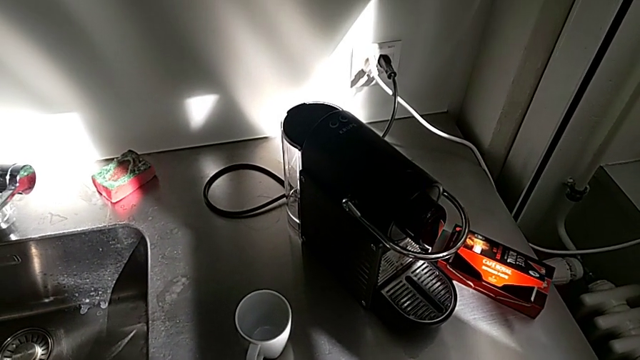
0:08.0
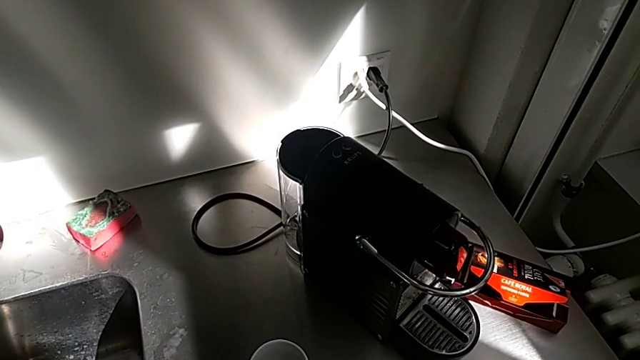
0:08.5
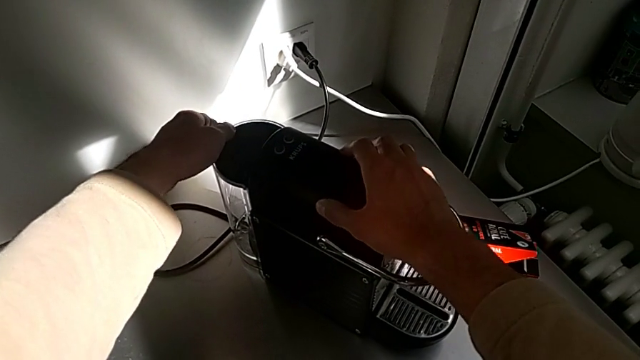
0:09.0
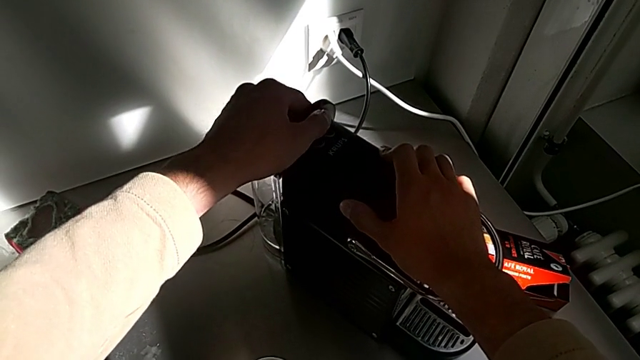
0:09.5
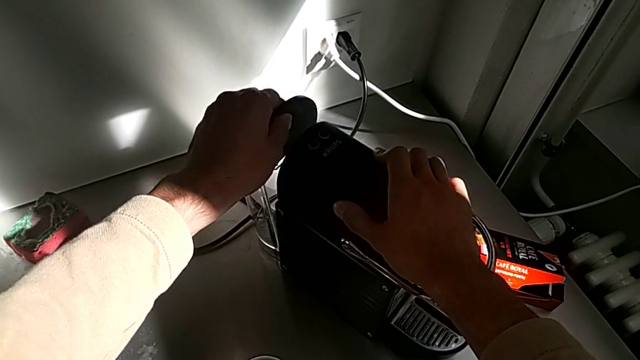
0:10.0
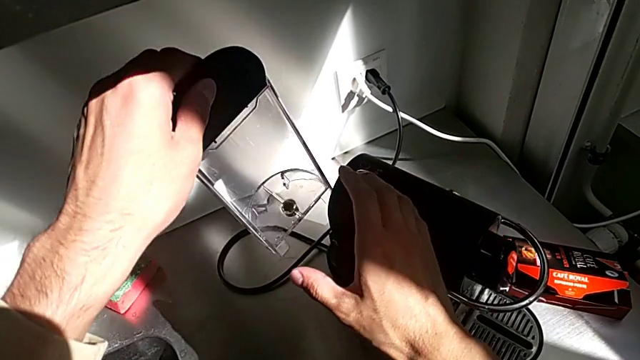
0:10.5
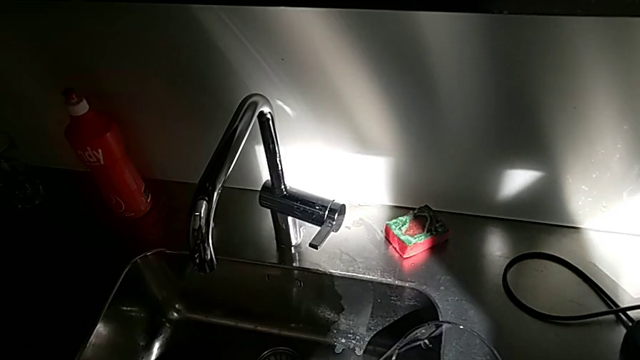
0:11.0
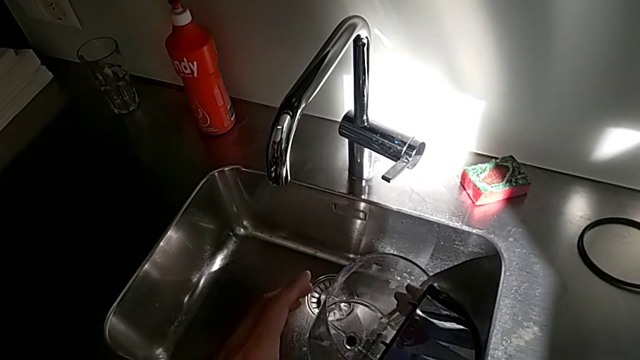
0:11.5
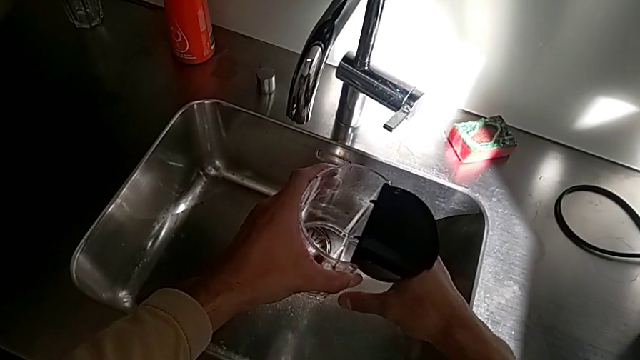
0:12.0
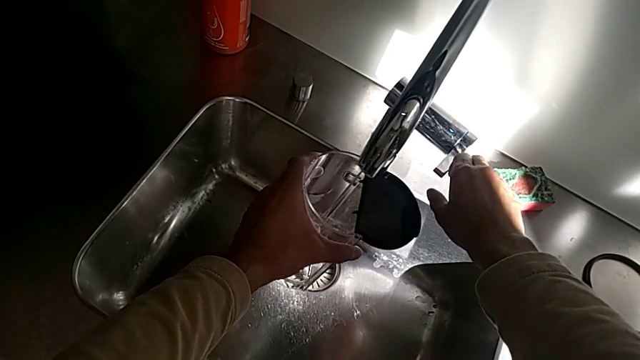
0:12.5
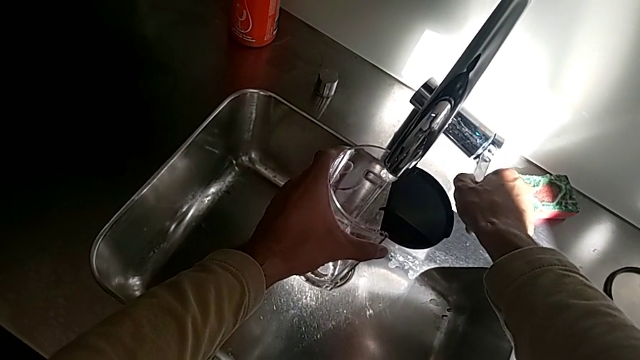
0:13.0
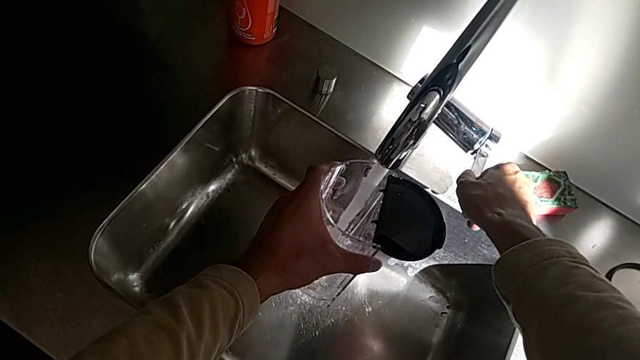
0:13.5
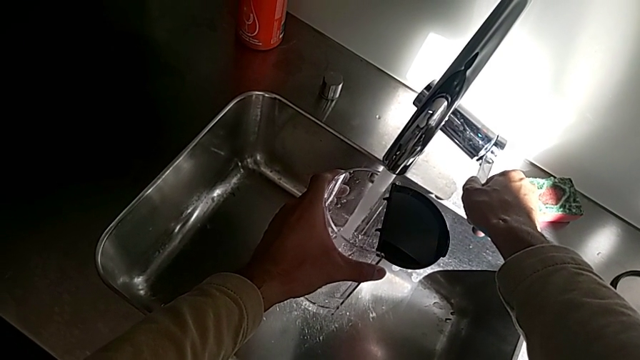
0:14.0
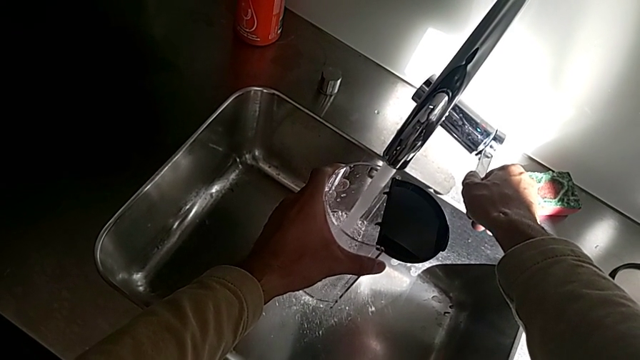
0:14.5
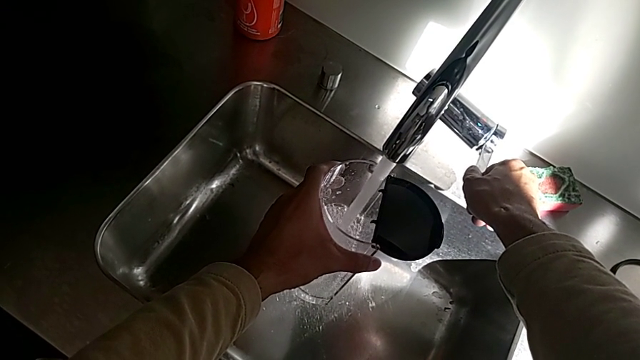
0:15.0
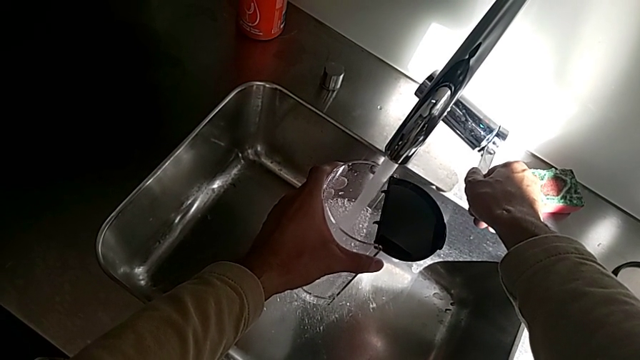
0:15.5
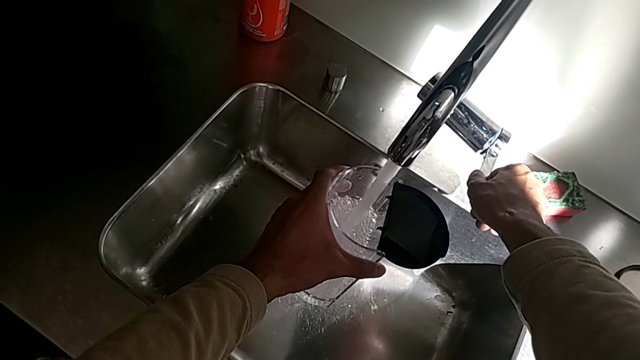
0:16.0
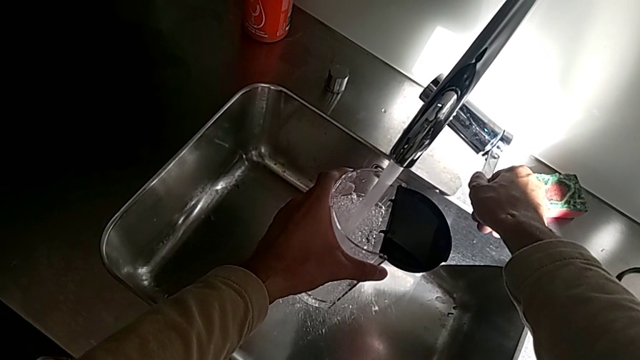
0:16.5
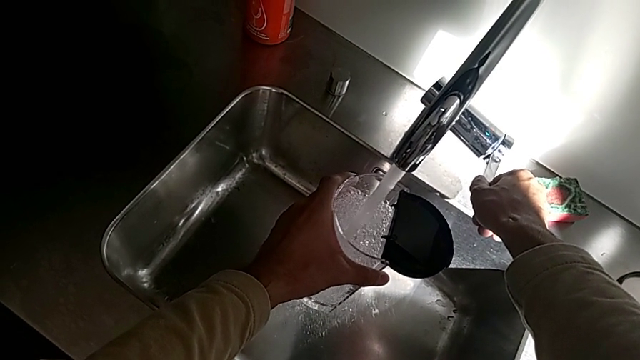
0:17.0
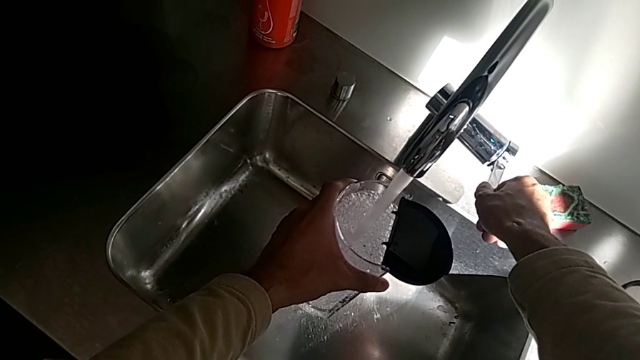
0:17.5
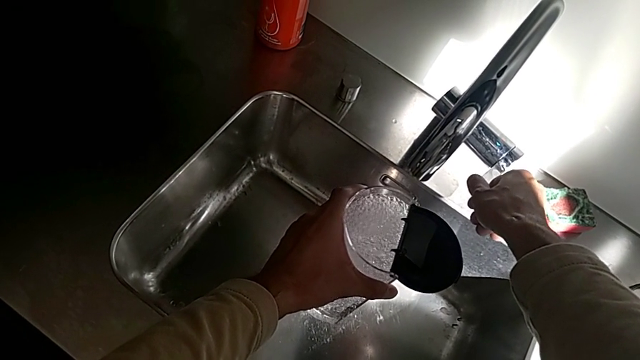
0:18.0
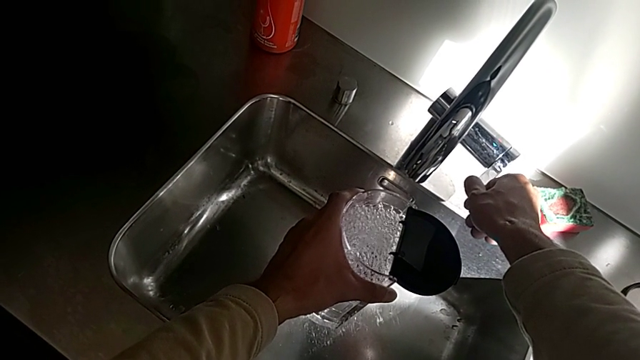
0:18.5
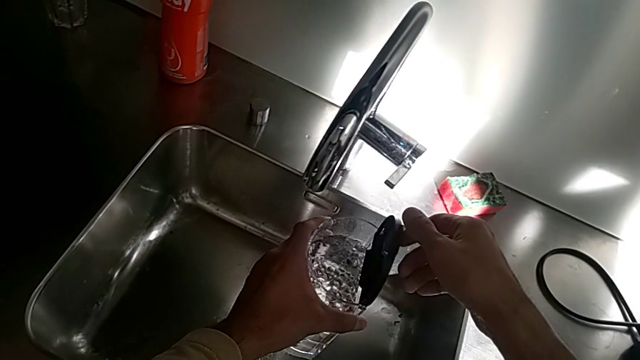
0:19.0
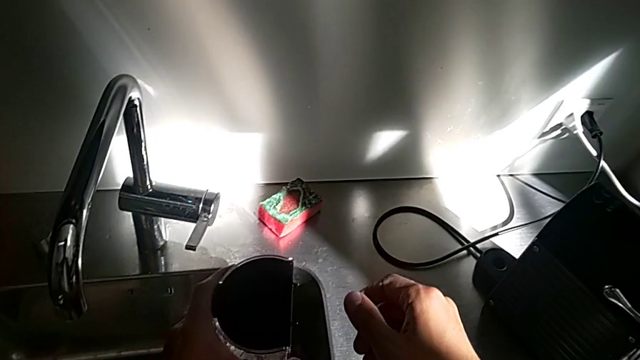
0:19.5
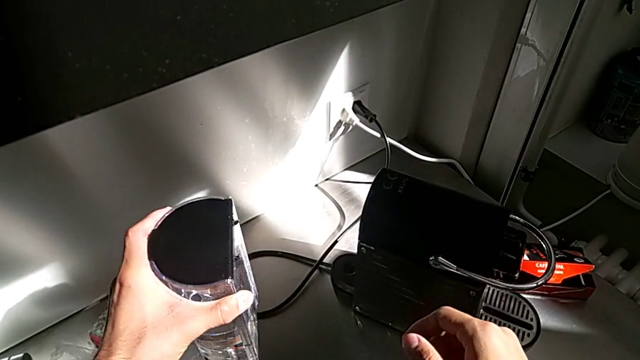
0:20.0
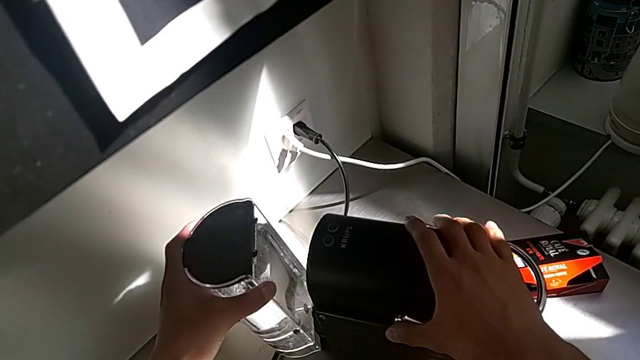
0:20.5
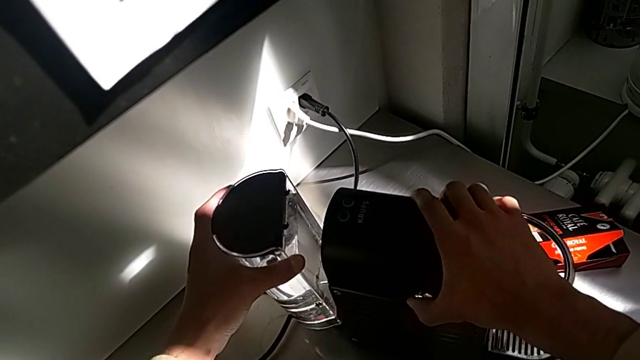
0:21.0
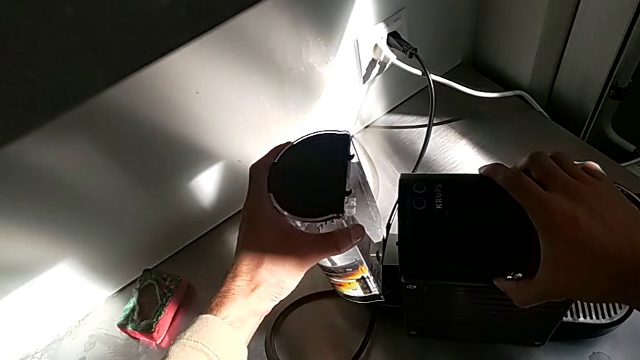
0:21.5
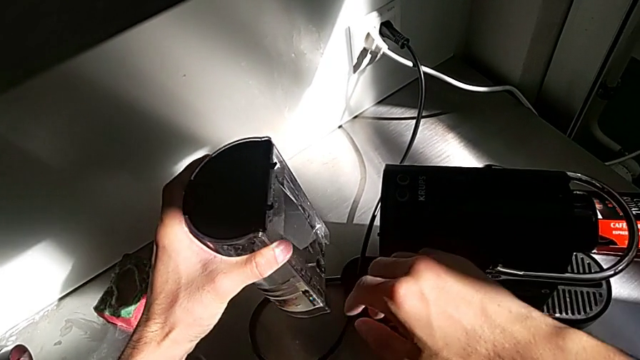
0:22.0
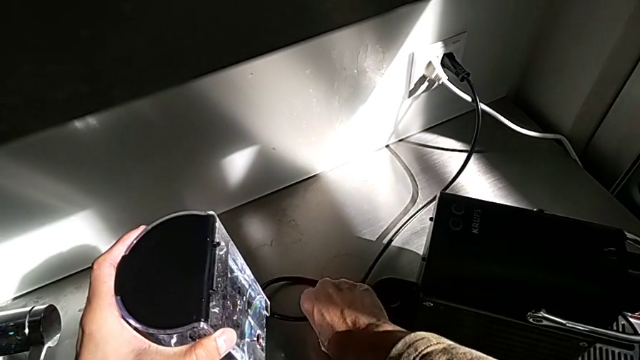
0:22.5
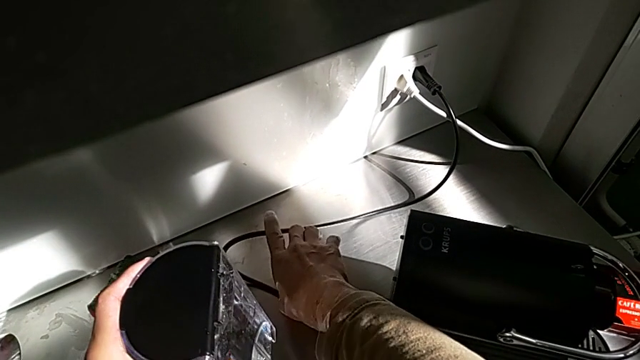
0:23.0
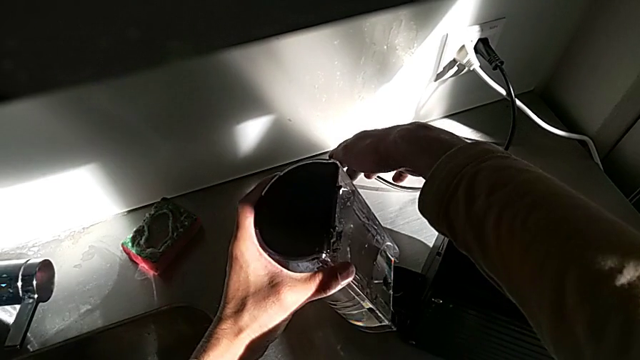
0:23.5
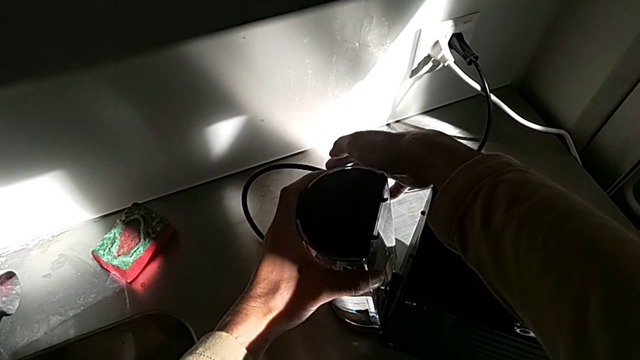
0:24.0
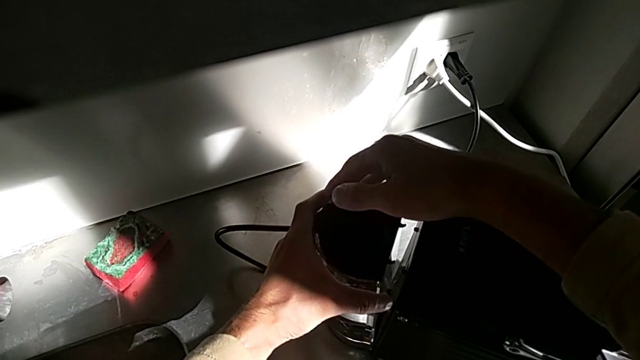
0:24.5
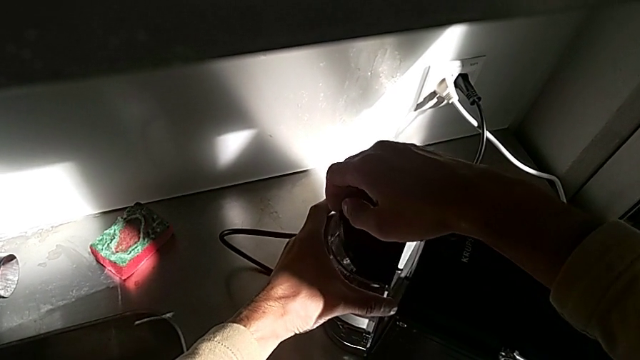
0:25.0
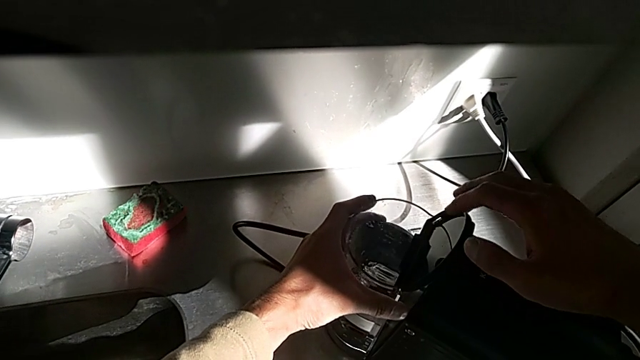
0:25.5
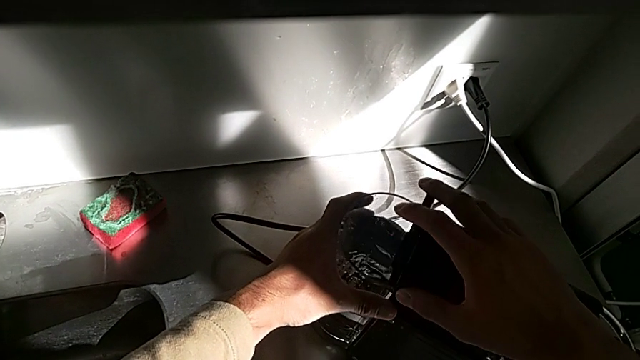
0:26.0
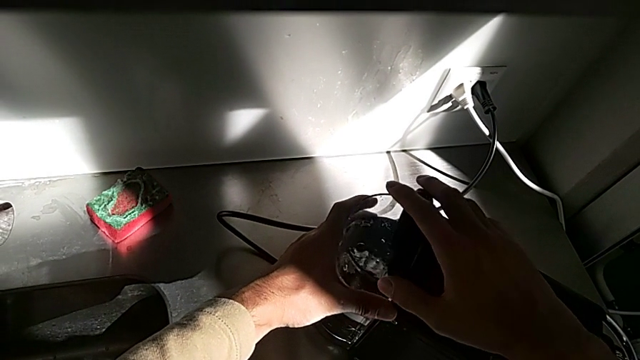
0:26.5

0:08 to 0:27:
The camera wearer pours water into the water container. They approach the water container, open the lid and lift the water container, all with the left hand. They open the faucet with the right hand, load the water container with the left hand and close the faucet with the right hand. They close the lid, lift the water container and insert it, all with the left hand. They open the lid and close it with the right hand.

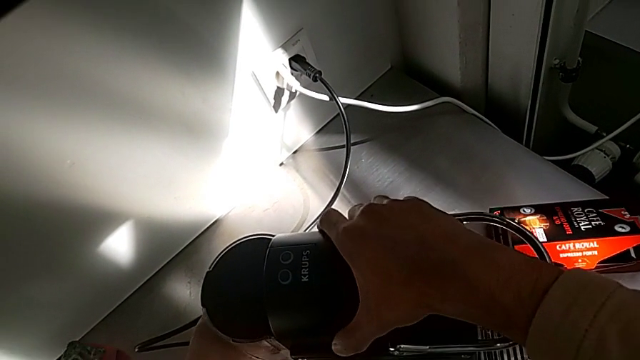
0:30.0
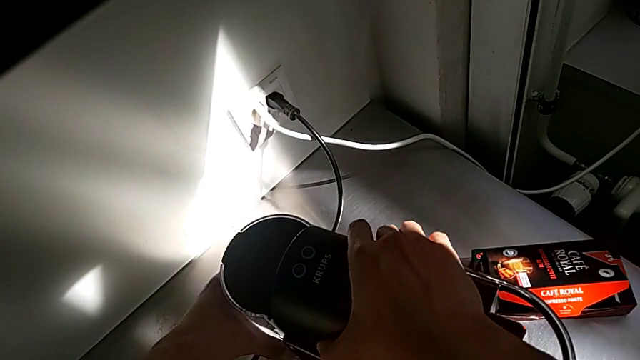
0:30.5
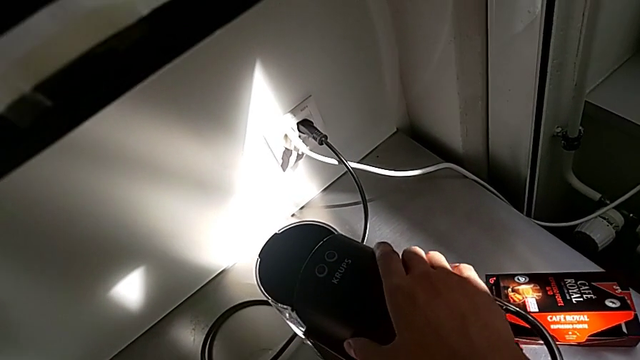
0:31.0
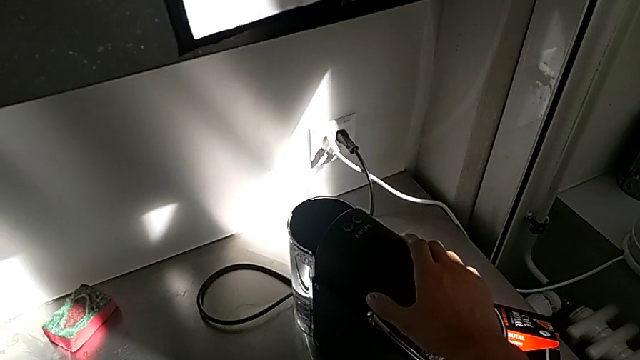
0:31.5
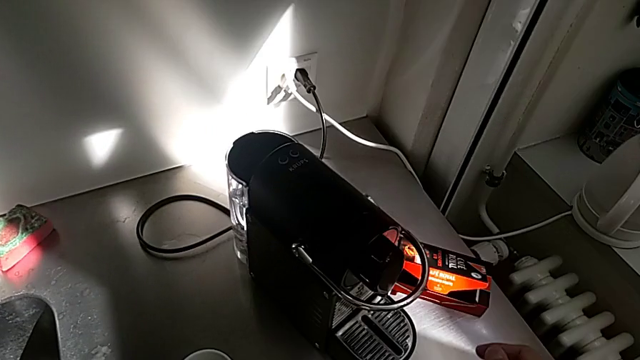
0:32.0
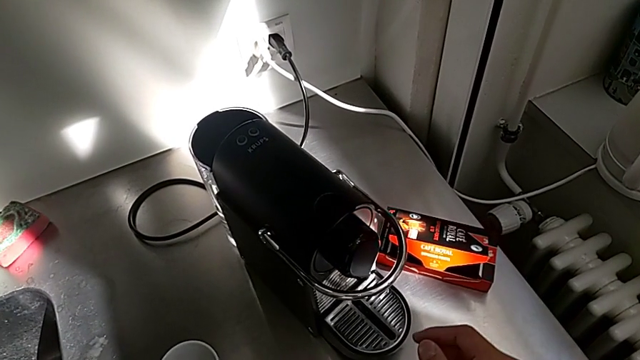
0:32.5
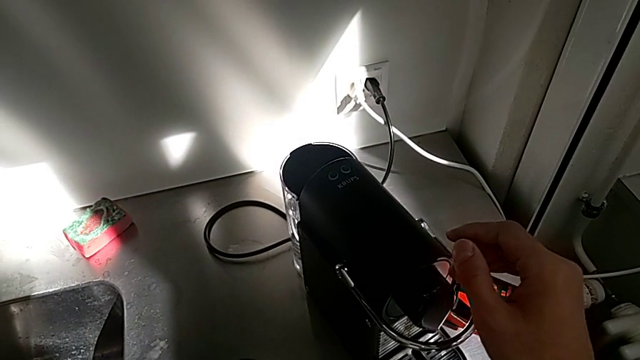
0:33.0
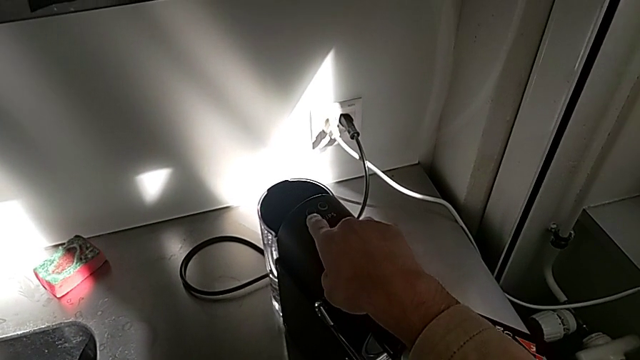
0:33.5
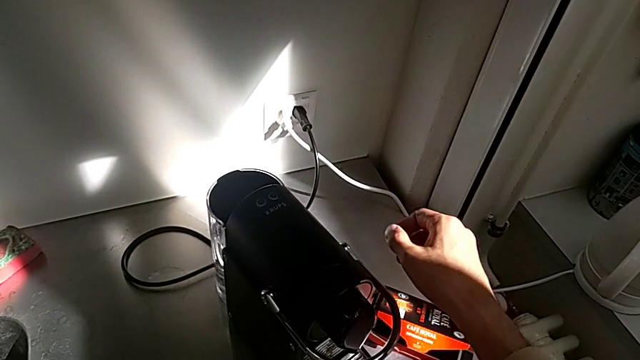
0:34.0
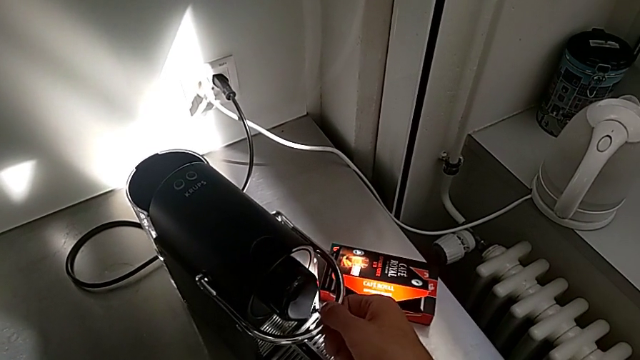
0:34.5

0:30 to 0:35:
The camera wearer is making a cup of coffee. They place the water container with the left hand, press the button and begin to open the lever with the right hand.
